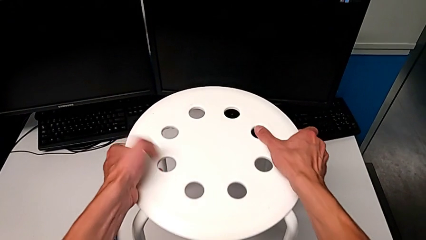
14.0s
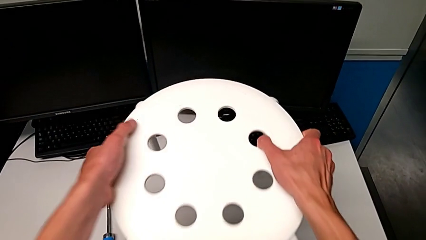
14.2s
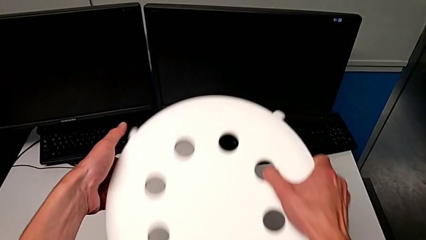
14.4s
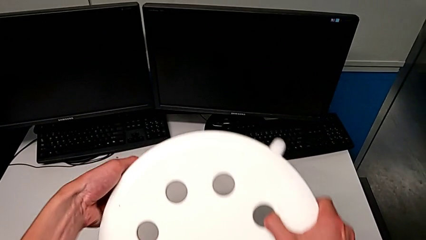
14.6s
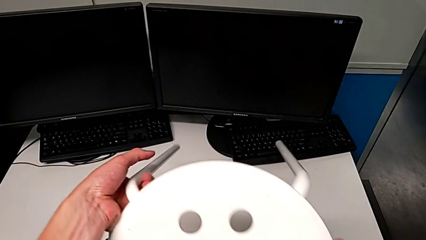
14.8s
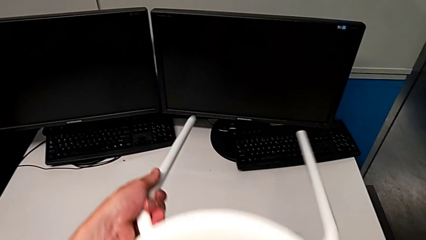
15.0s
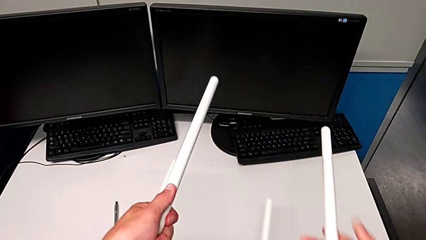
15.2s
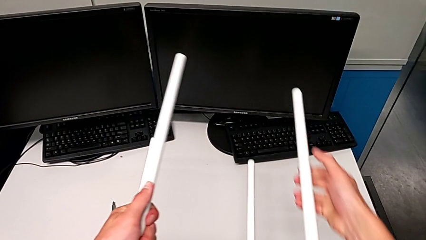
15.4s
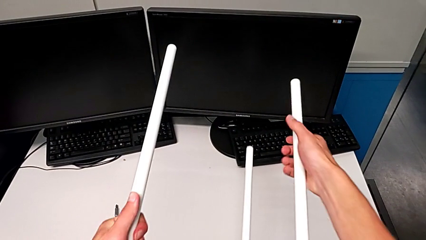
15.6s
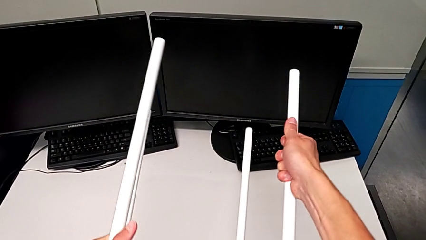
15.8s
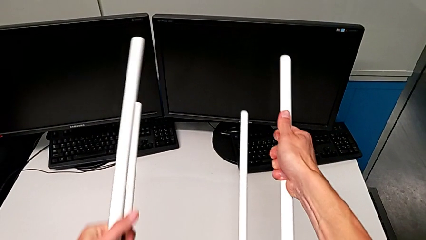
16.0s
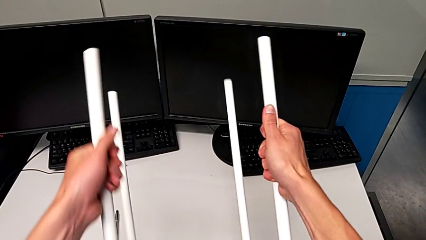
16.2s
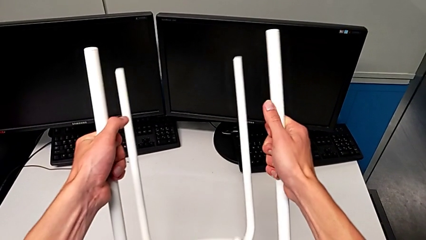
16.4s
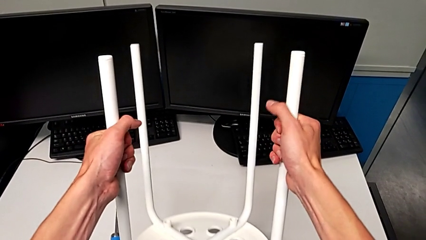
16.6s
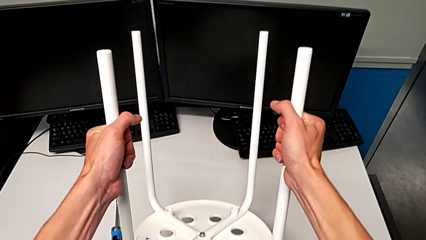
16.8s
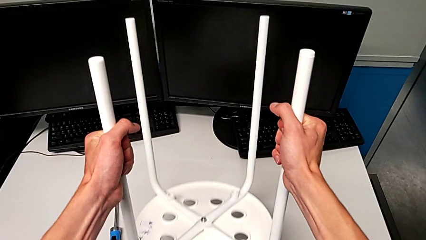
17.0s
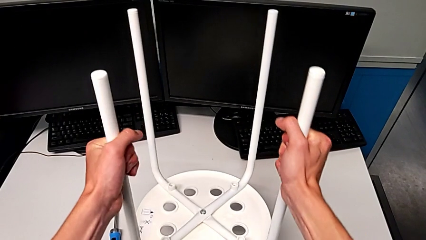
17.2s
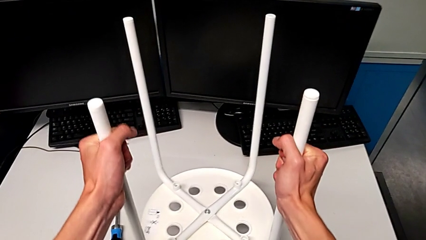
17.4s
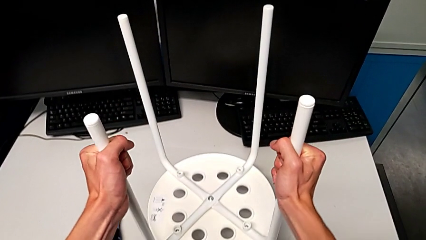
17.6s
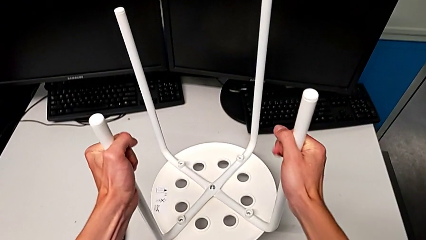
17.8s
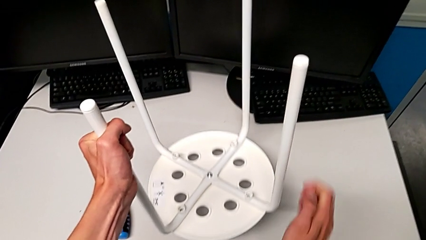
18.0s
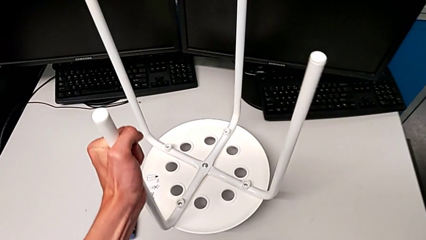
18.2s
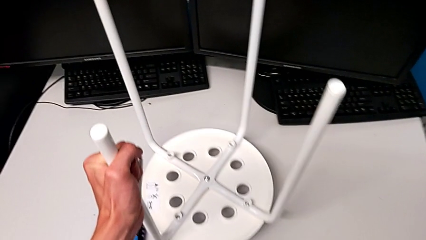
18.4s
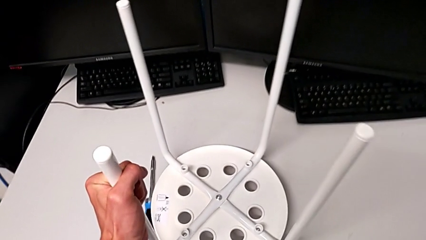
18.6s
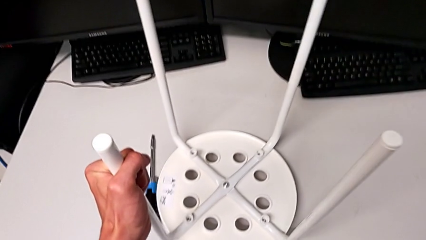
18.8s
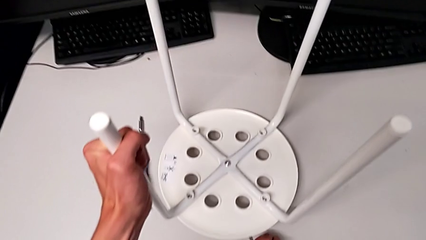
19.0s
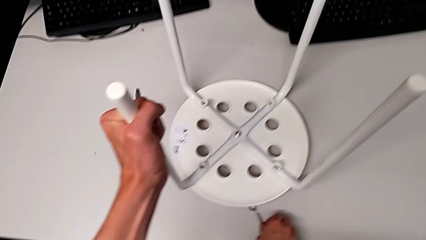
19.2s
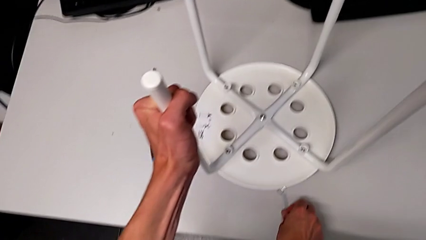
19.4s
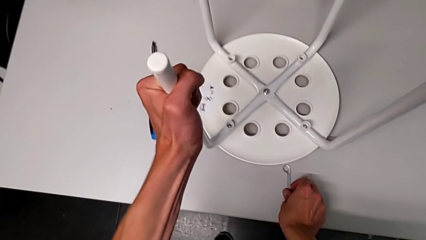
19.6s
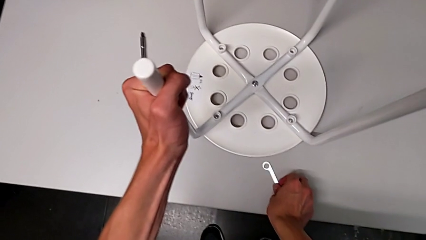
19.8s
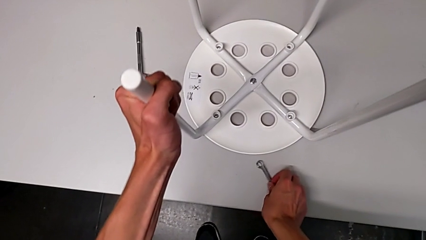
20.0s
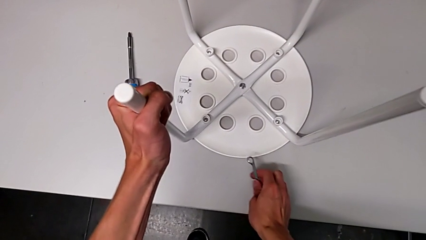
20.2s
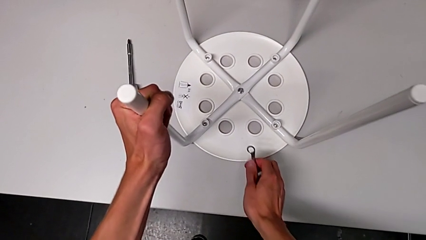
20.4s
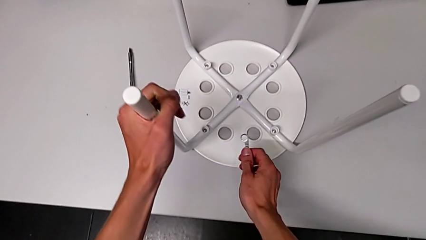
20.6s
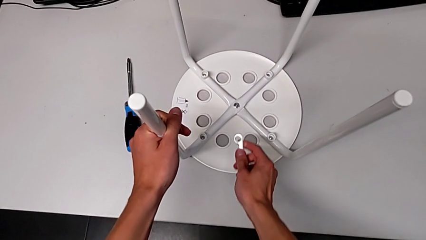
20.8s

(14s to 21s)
The camera wearer flips the stool over. They grab the white stool, flip it and grab the little hexagonal wrench.

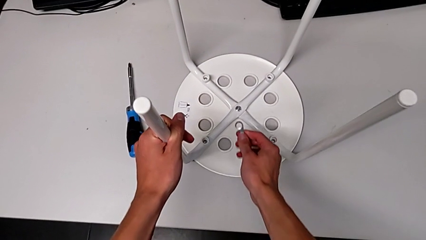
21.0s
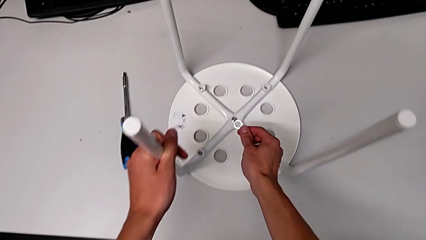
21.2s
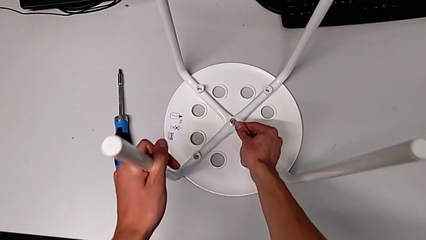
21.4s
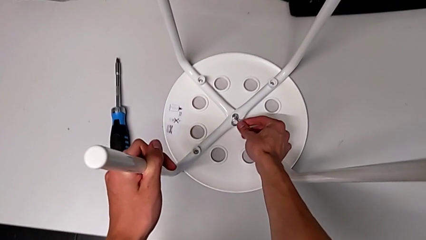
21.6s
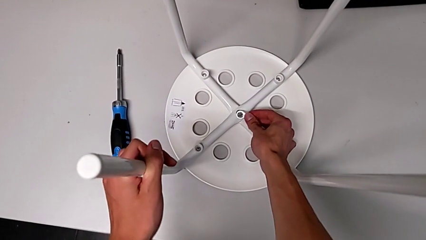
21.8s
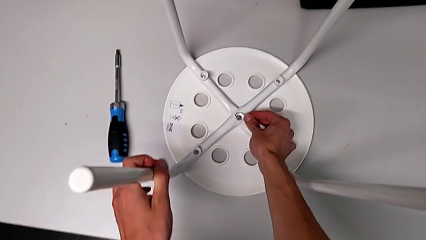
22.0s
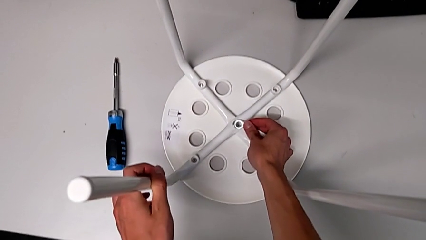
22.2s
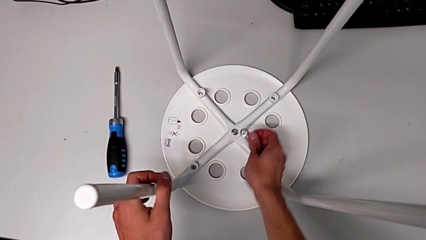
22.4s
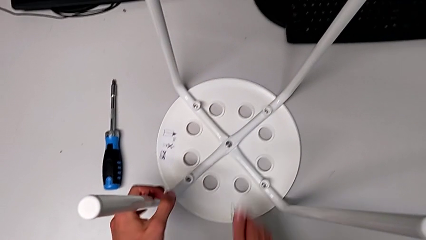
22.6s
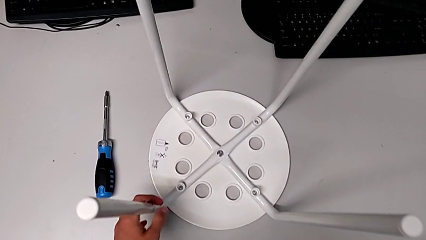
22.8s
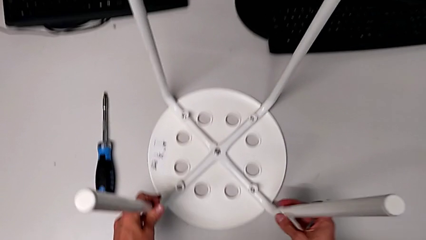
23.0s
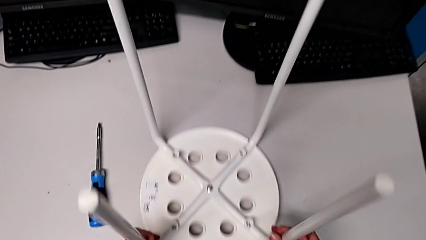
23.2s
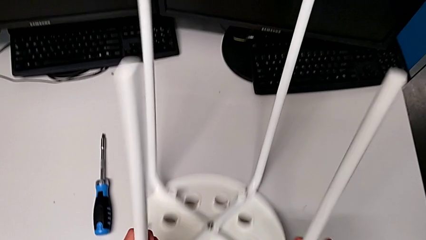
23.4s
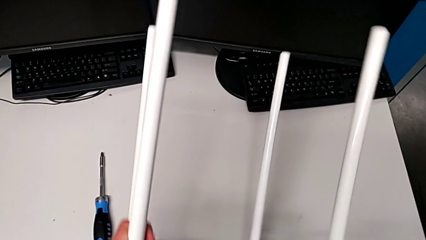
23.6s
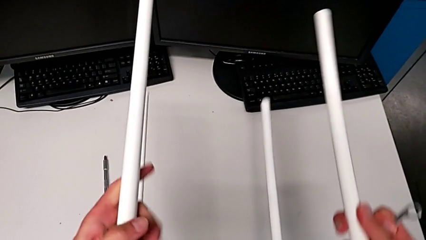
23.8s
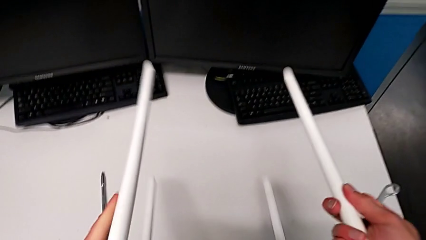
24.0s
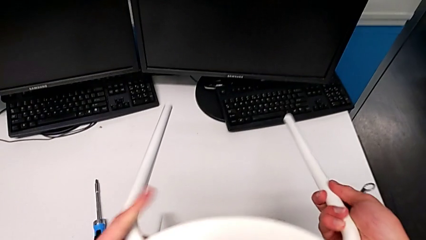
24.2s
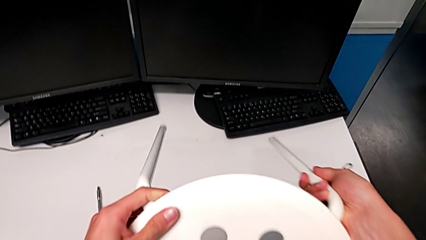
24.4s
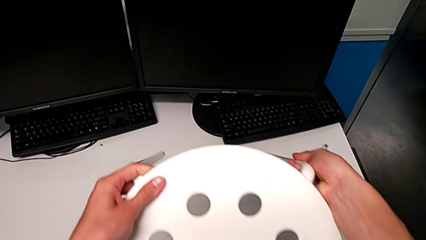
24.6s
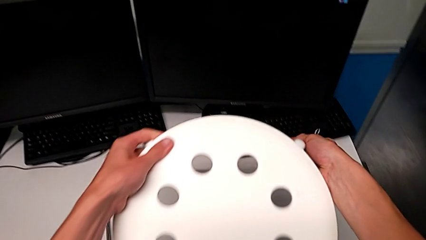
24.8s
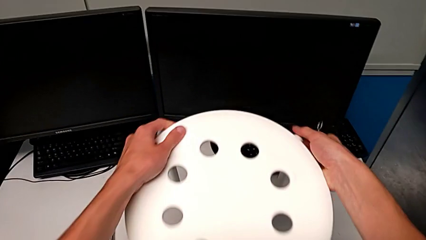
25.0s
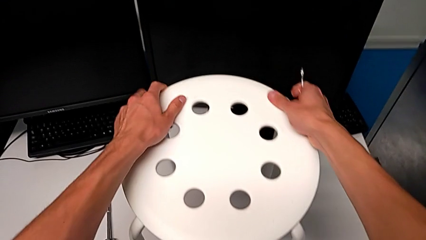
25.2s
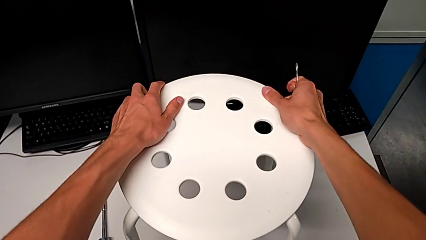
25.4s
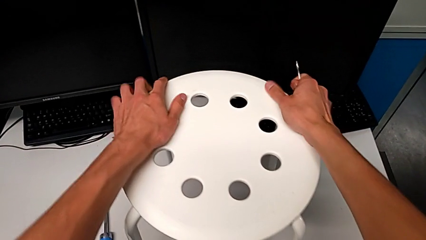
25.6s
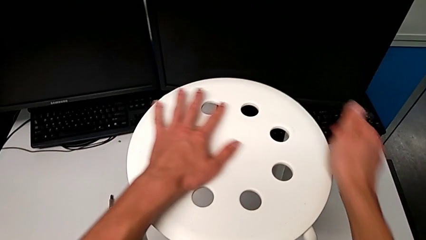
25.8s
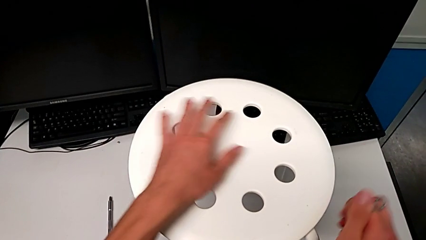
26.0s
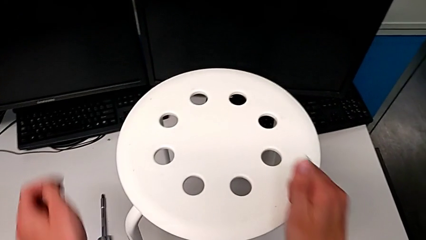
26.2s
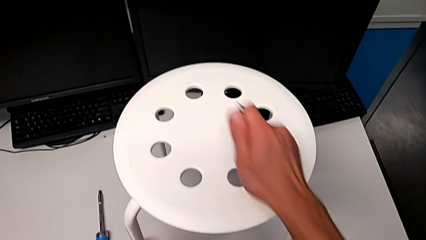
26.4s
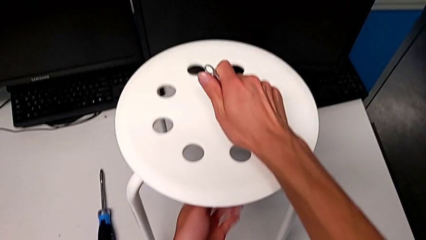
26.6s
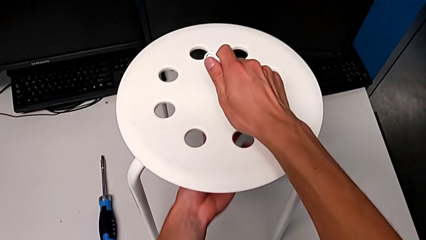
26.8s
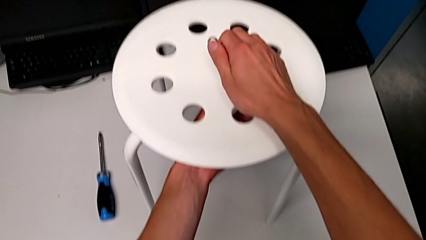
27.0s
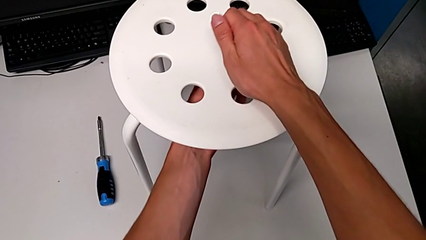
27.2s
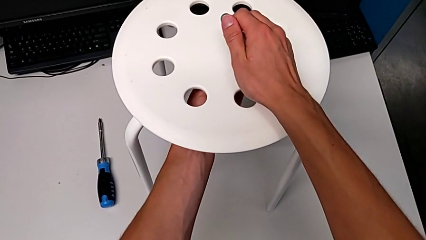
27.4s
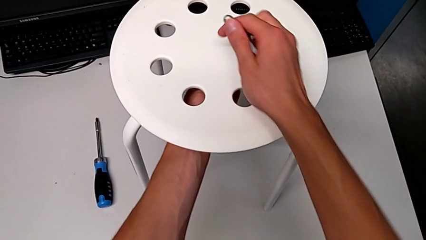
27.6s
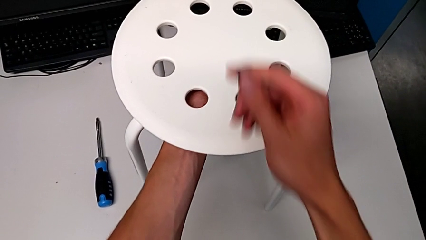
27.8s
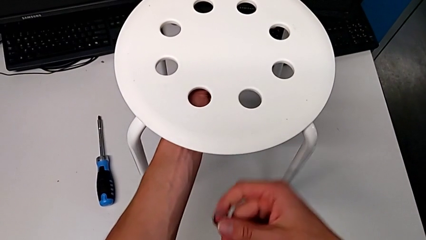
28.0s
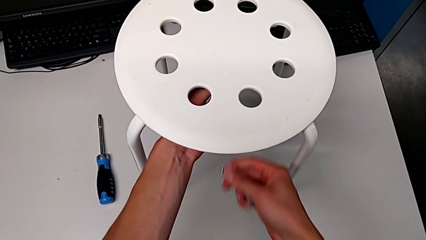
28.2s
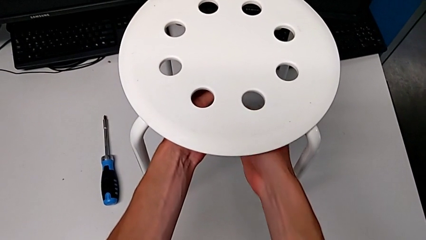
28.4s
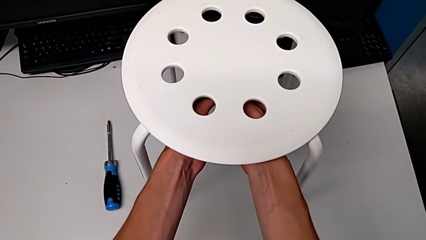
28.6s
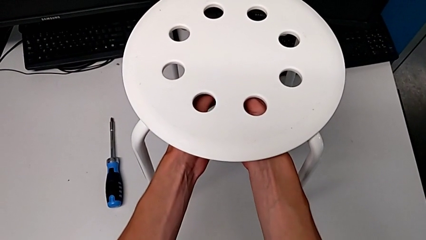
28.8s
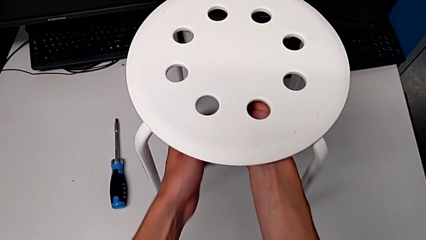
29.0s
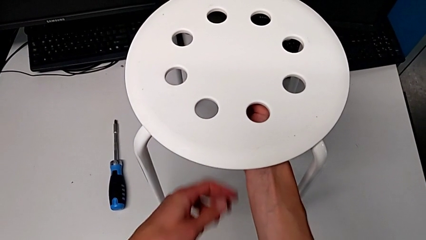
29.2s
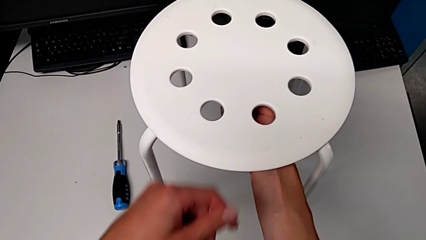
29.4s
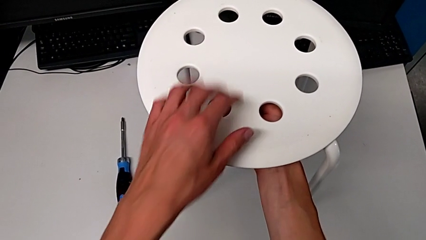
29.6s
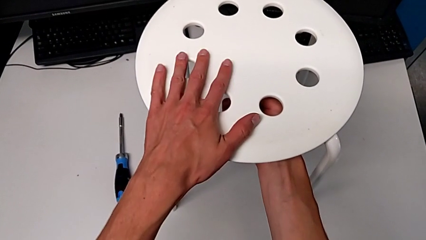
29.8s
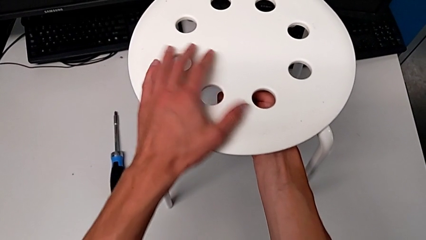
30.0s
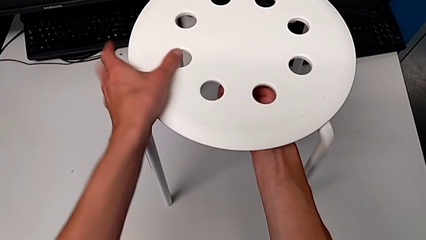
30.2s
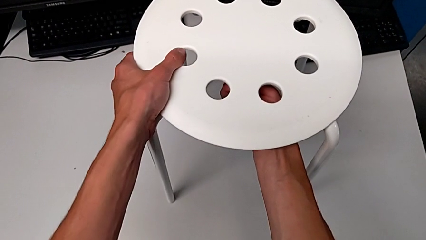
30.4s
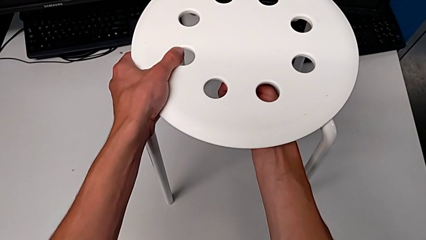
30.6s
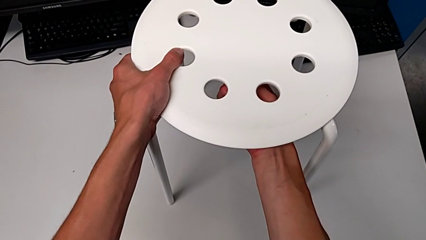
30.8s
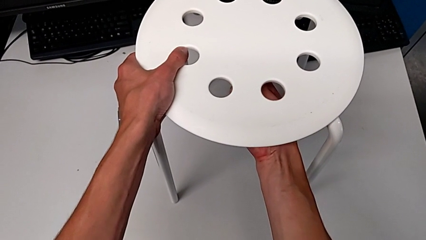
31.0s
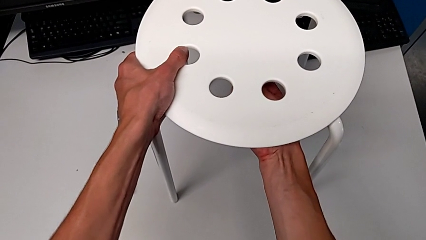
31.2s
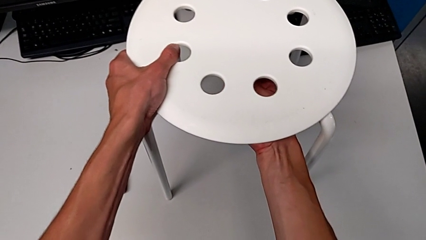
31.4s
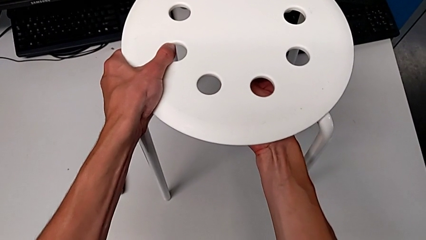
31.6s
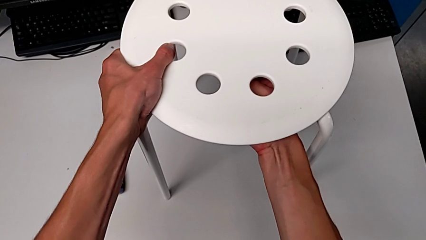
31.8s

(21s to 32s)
The camera wearer is loosening the hex nut on the bolt. They grab the white leg, flip the white stool and begin to unscrew the bottom hex nut.
